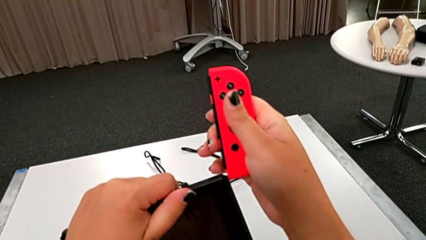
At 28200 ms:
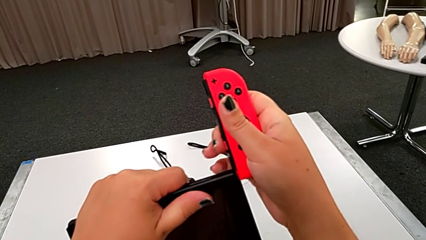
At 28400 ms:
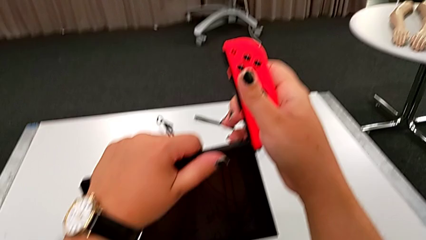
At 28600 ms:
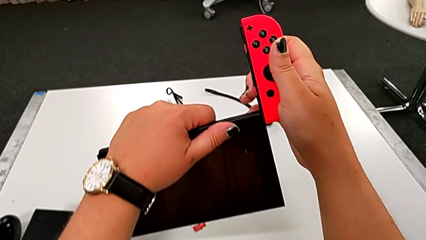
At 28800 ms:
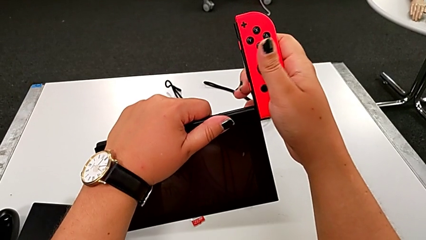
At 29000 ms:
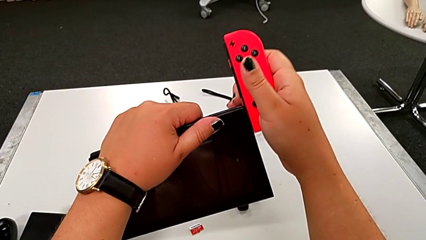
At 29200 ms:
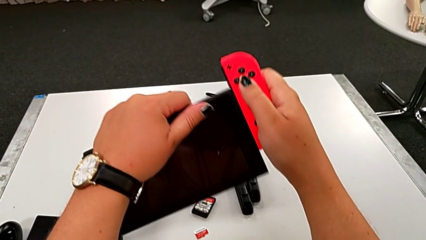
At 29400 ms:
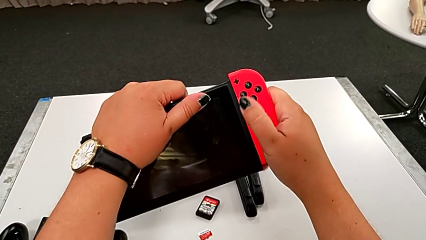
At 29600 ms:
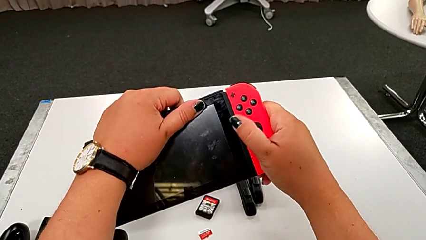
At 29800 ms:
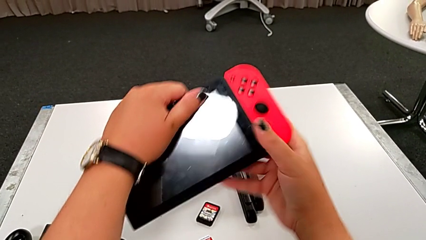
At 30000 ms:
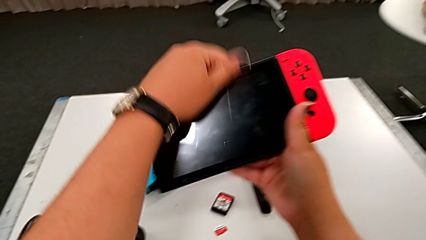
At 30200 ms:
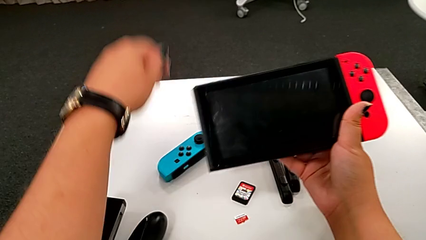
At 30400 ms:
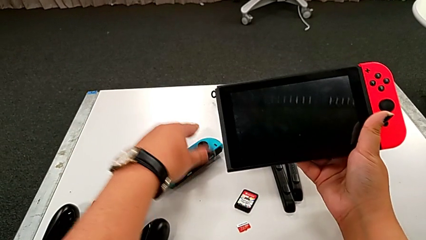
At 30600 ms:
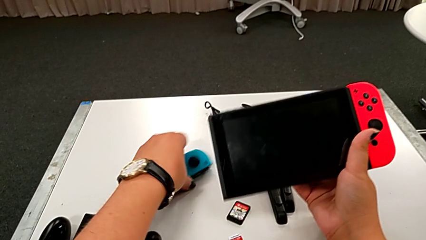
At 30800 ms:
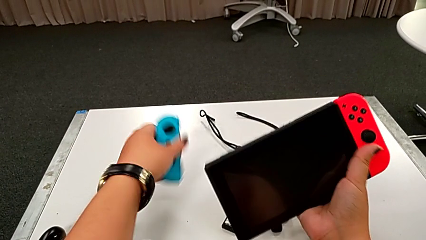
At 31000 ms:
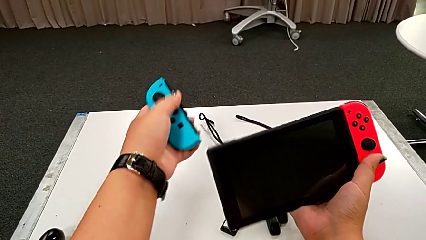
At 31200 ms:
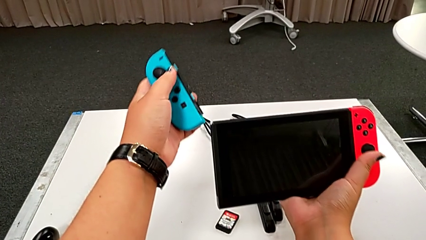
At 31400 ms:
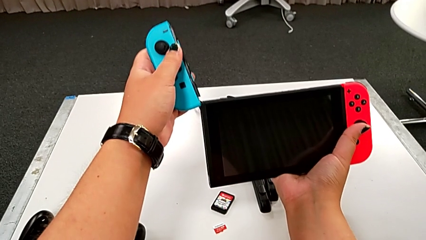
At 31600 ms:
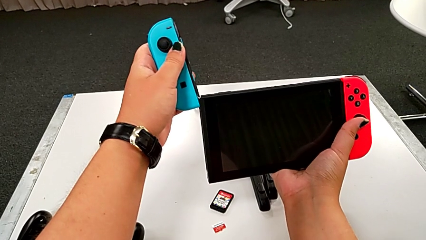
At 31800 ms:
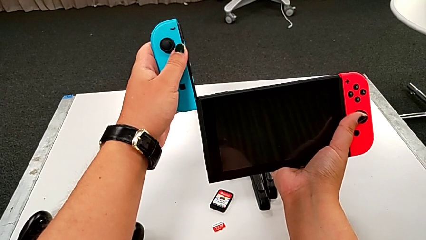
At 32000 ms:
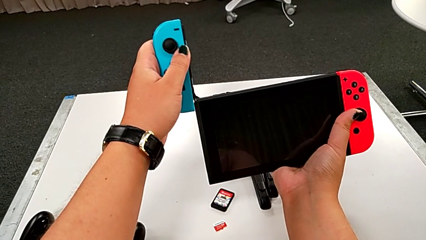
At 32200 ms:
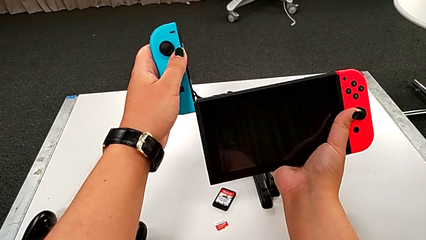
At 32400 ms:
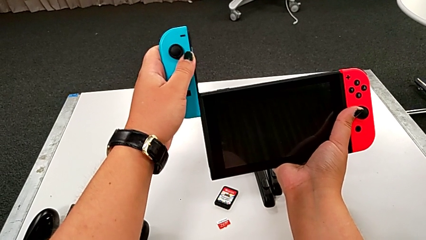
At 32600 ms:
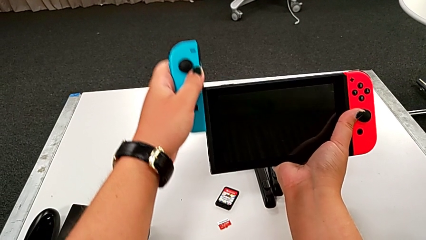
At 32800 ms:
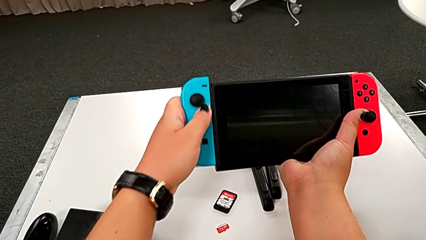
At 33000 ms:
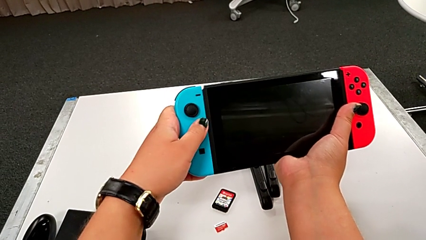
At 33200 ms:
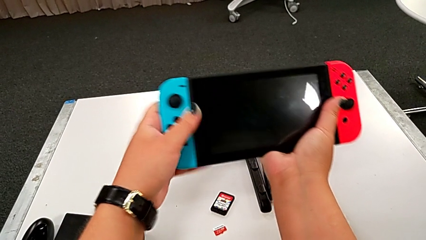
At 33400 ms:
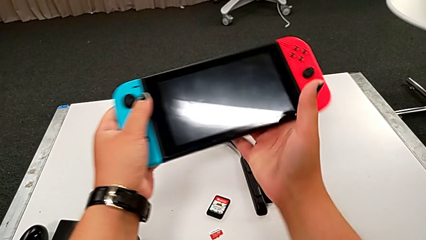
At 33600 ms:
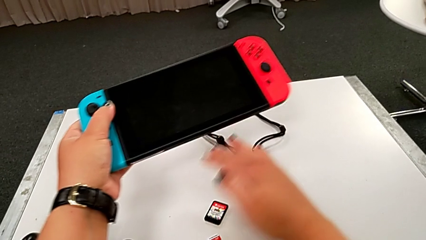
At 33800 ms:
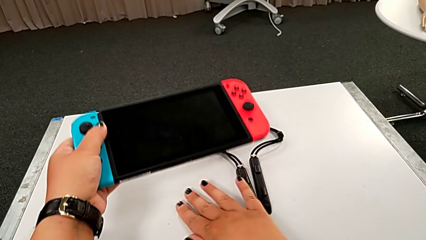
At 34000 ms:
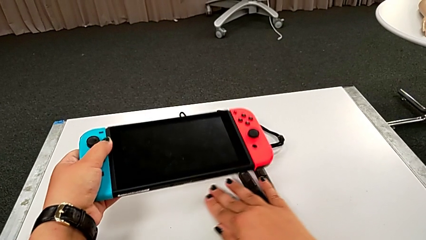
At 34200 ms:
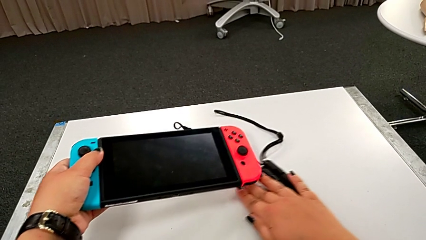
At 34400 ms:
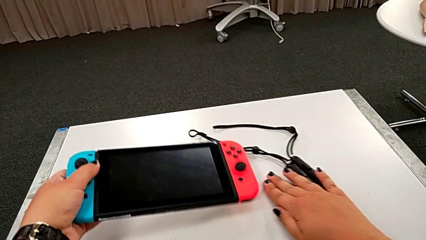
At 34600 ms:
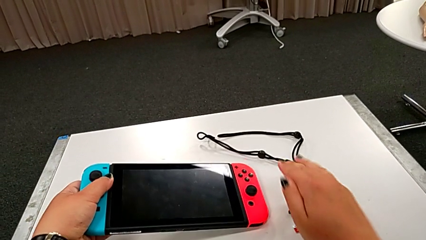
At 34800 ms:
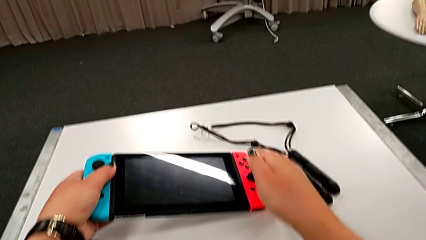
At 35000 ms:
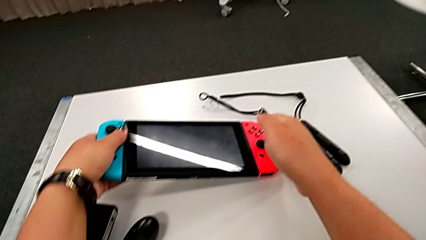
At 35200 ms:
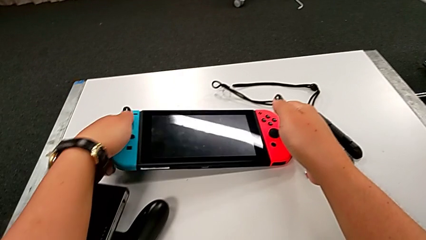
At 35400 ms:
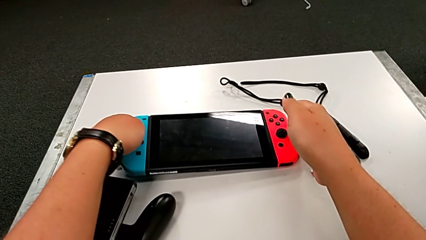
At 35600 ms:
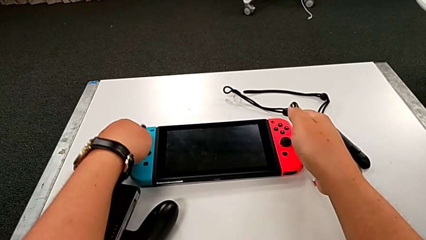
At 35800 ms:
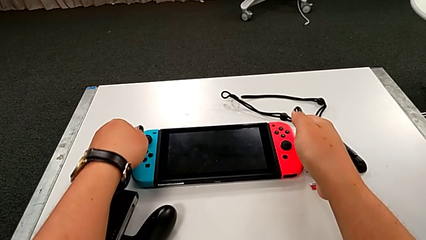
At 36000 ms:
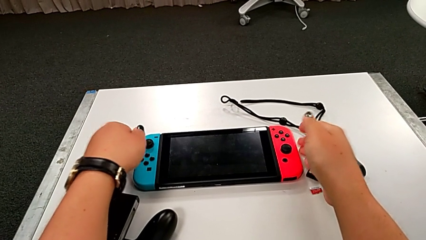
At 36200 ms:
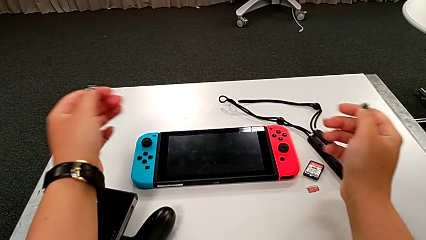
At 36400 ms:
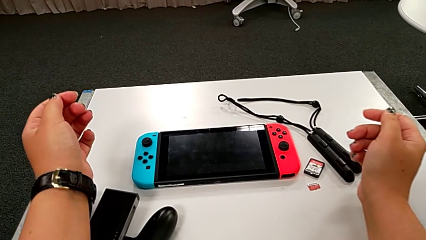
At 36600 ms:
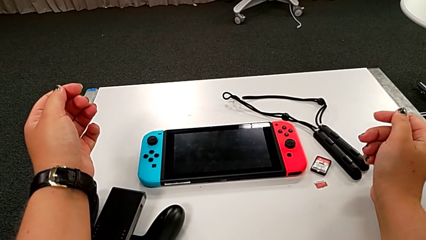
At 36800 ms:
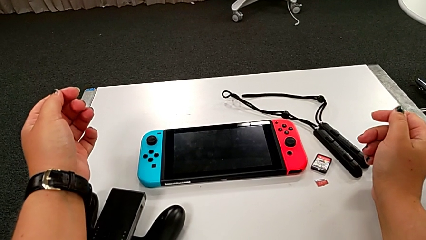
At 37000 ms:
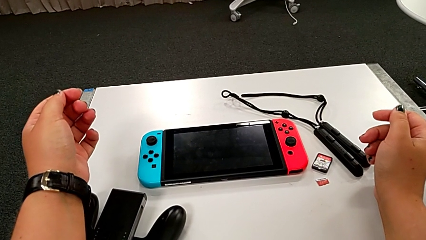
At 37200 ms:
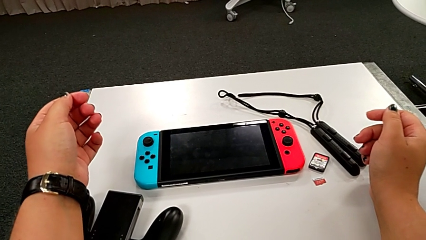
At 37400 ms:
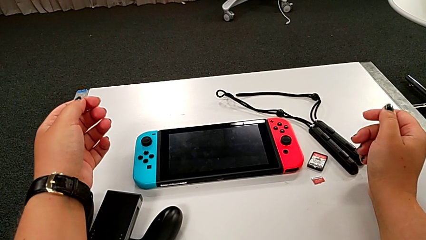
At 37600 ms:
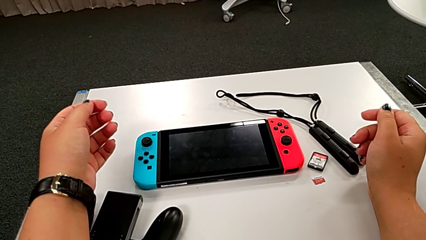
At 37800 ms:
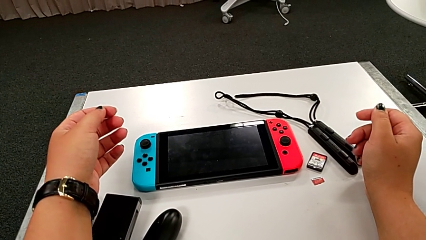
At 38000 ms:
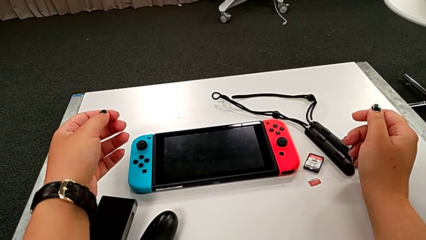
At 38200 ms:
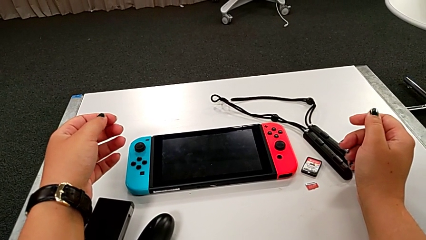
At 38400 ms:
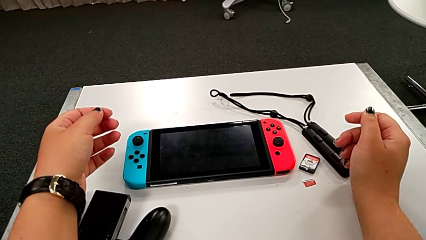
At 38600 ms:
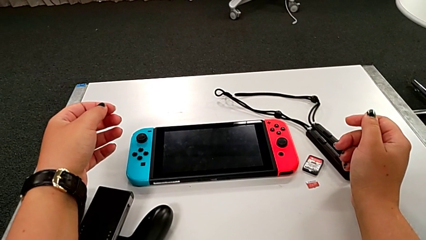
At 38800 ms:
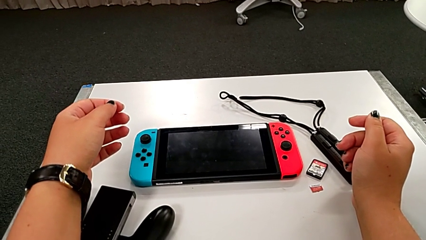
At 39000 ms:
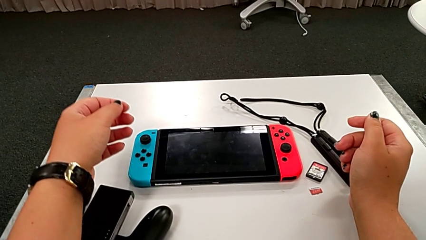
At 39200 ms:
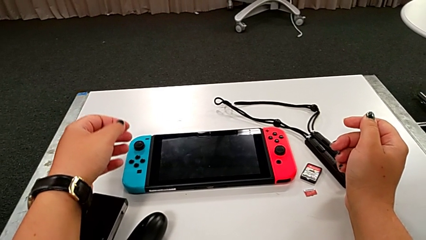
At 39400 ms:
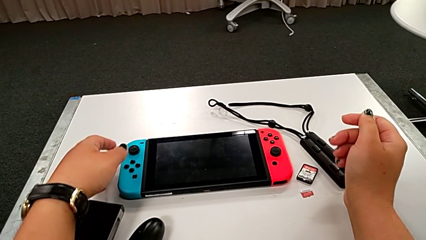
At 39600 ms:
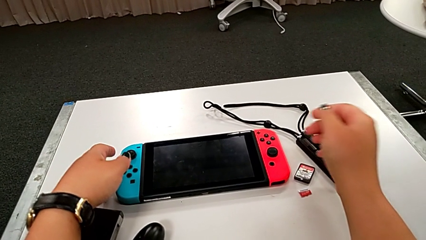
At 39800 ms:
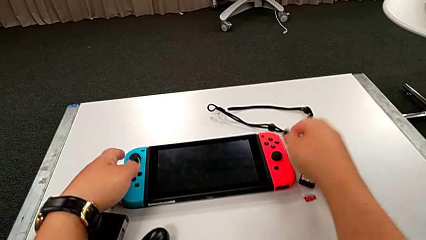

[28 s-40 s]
The camera wearer is assembling the Joy-Con controllers to the touch screen. They assemble the right Joy-Con controller, grab the left Joy-Con controller and place the Nintendo Switch.

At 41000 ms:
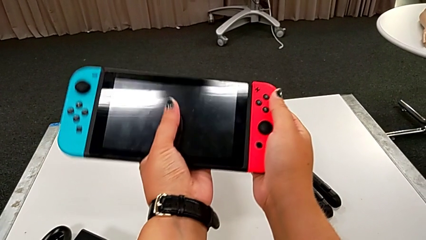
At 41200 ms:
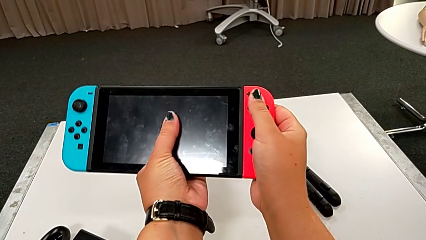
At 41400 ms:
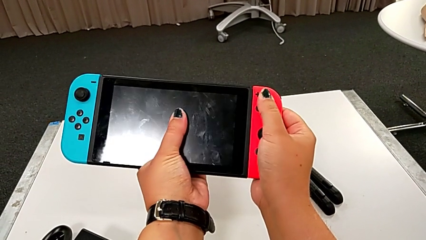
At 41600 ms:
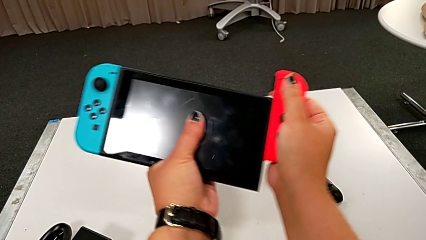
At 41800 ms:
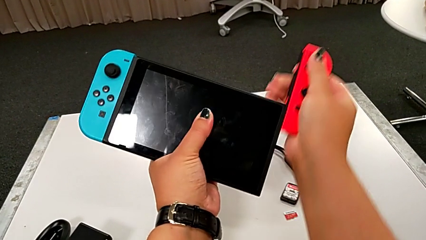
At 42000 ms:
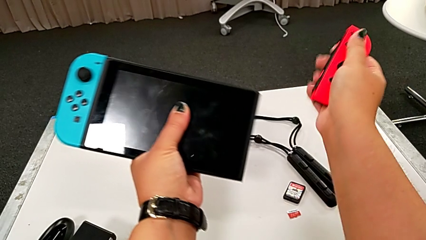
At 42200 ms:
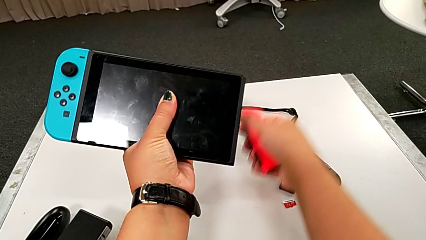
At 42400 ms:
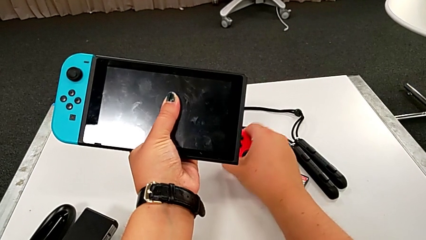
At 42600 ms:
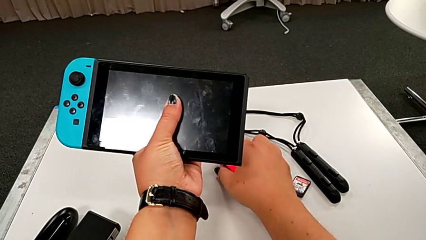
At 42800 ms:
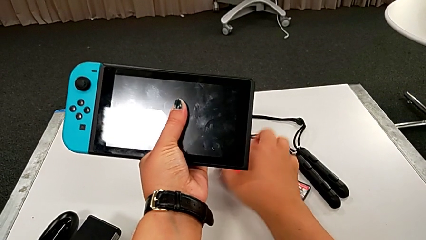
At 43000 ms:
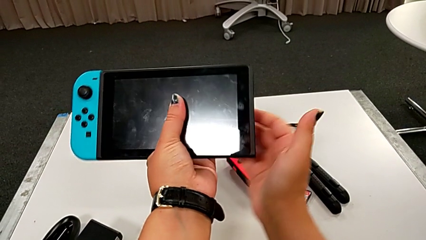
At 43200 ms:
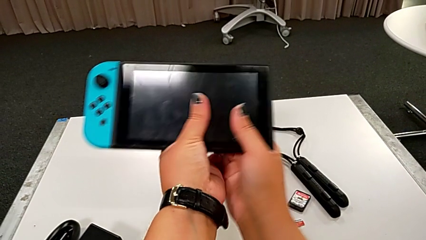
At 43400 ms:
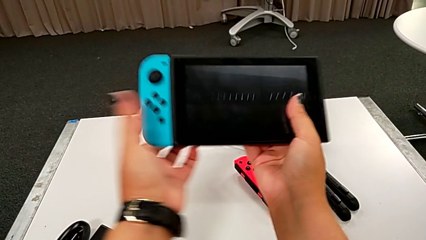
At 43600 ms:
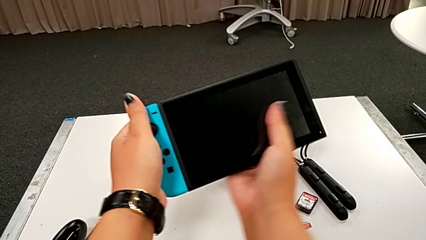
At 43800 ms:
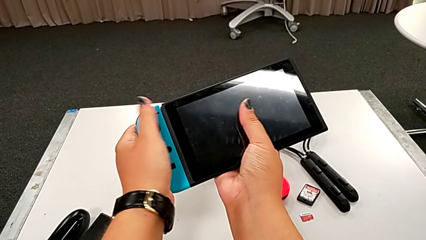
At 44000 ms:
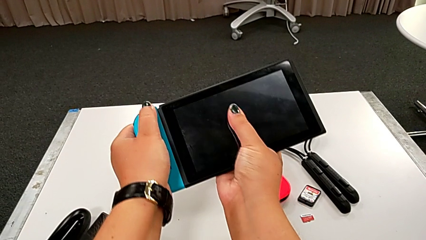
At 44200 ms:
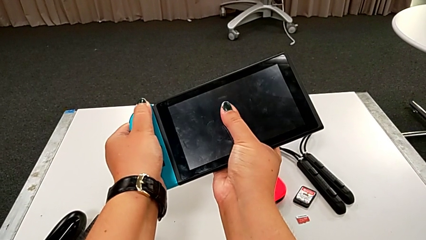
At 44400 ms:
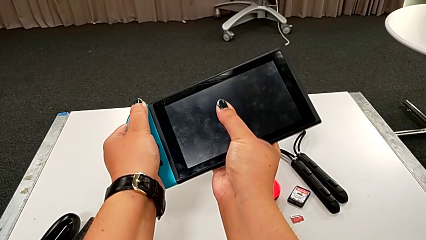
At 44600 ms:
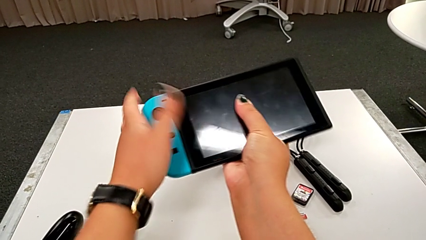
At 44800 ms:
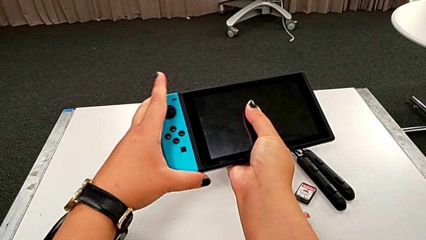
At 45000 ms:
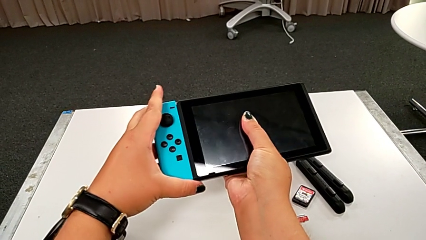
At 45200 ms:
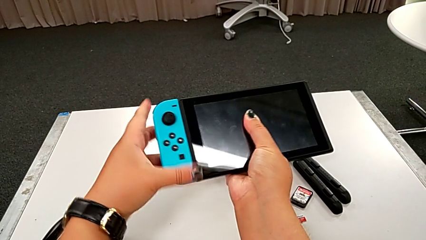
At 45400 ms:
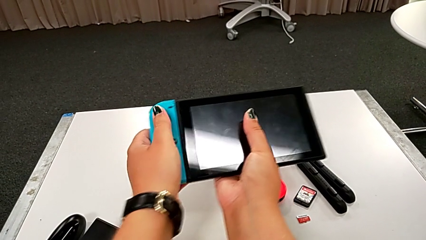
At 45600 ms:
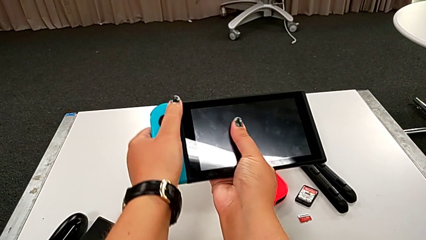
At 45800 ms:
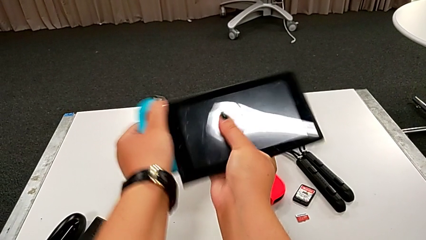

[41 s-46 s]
The camera wearer is disassembling the Joy-Con controllers from the touch screen. They hold the Nintendo Switch, disassemble the right Joy-Con controller and disassemble the left Joy-Con controller.
